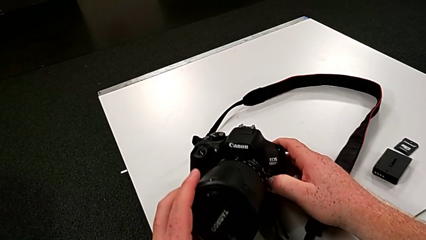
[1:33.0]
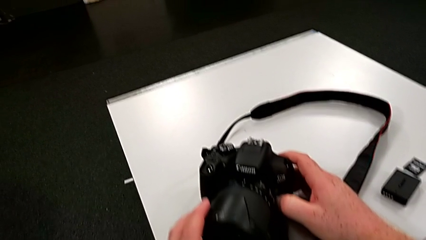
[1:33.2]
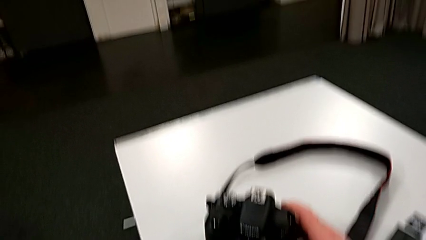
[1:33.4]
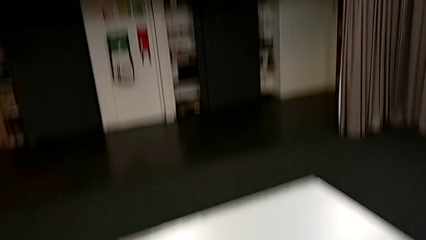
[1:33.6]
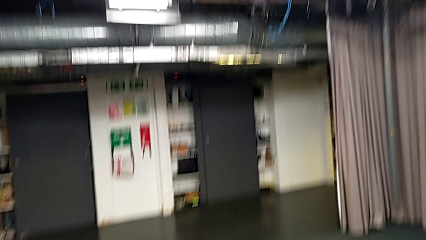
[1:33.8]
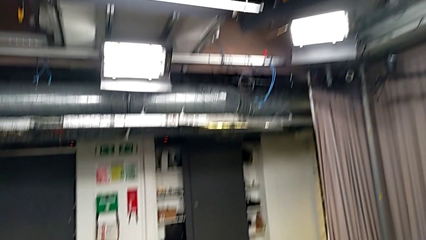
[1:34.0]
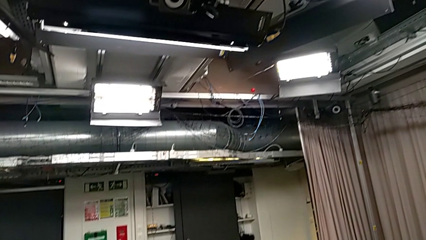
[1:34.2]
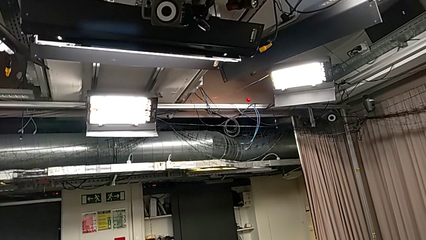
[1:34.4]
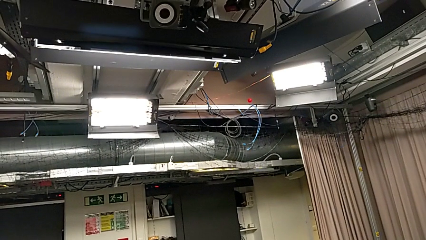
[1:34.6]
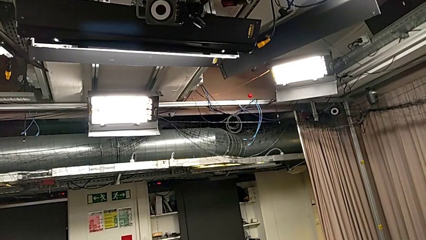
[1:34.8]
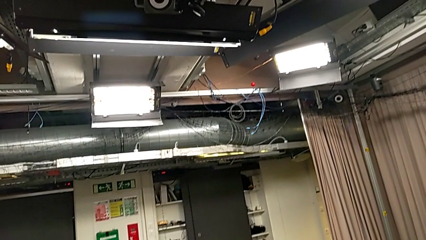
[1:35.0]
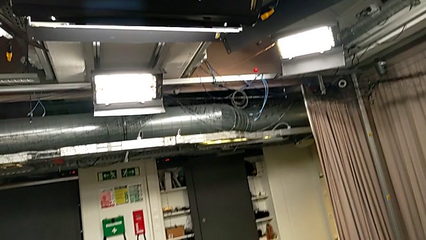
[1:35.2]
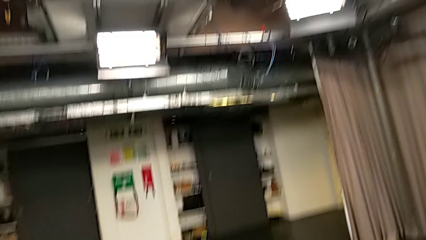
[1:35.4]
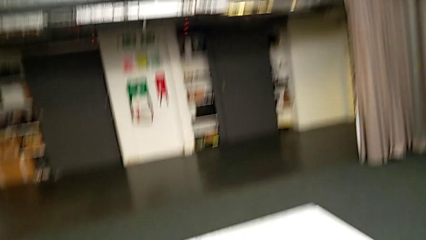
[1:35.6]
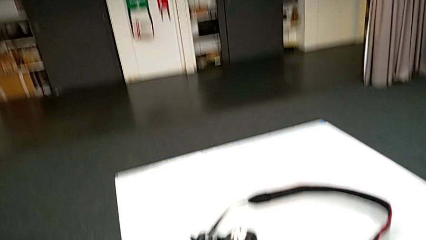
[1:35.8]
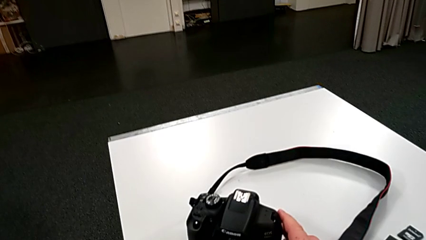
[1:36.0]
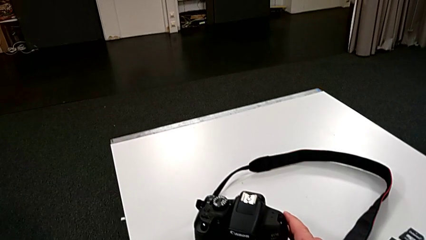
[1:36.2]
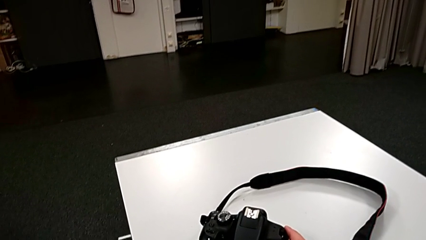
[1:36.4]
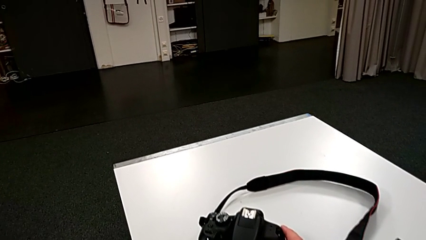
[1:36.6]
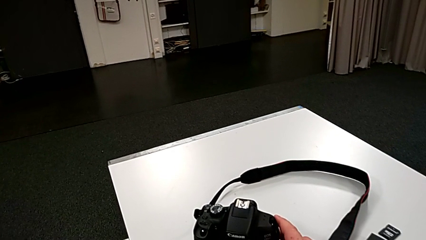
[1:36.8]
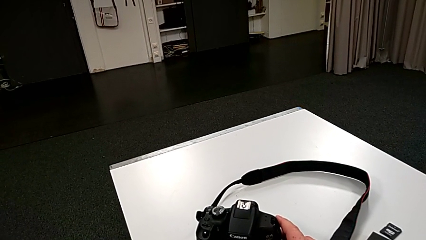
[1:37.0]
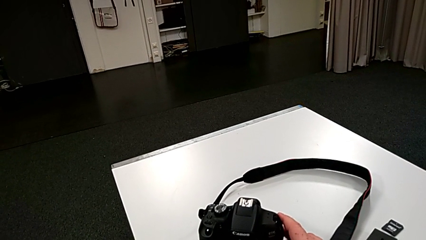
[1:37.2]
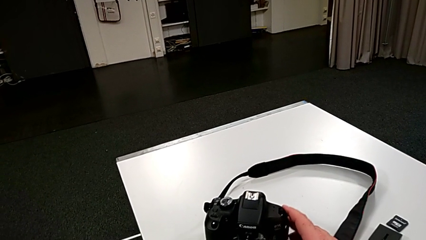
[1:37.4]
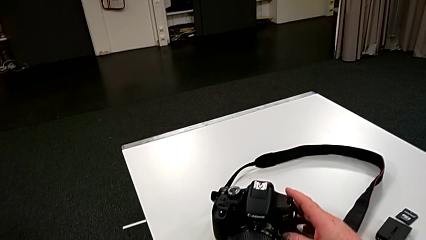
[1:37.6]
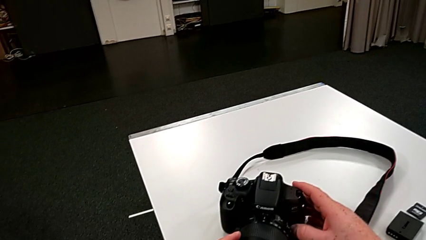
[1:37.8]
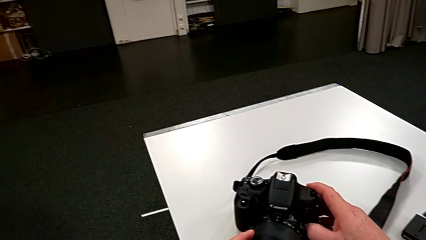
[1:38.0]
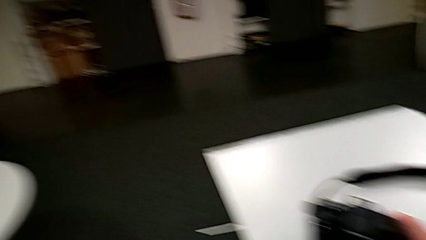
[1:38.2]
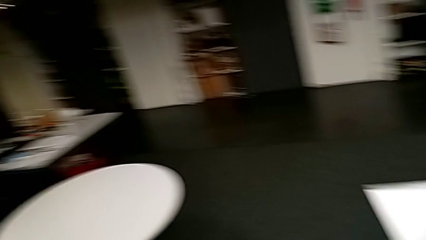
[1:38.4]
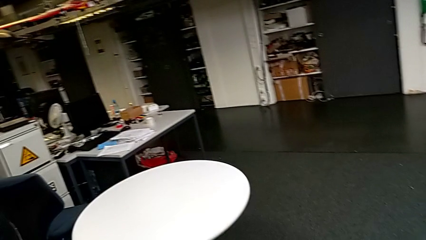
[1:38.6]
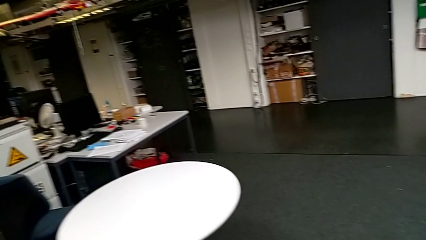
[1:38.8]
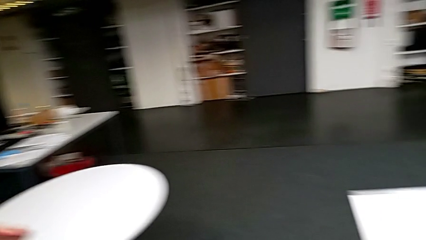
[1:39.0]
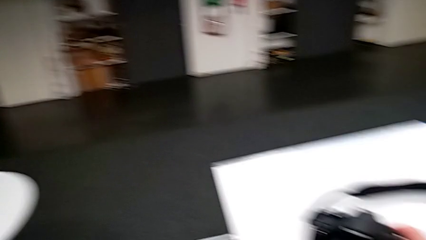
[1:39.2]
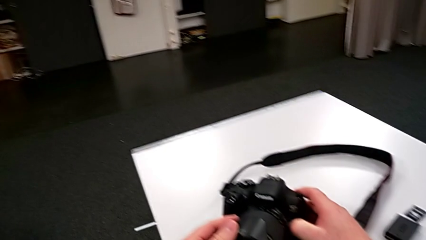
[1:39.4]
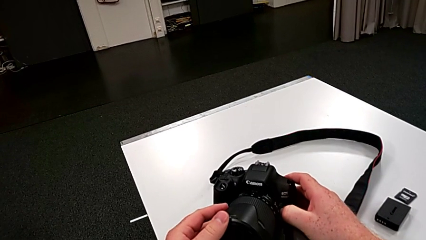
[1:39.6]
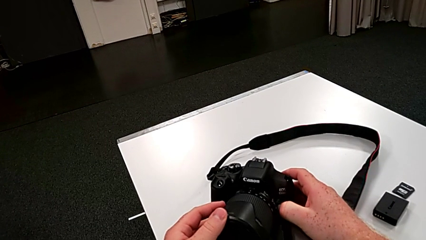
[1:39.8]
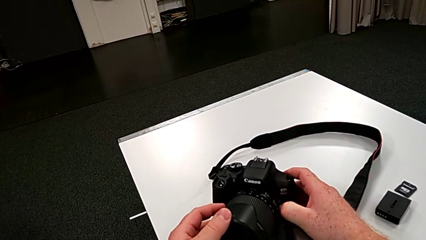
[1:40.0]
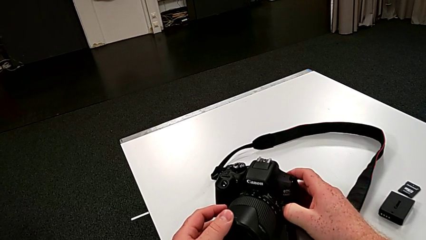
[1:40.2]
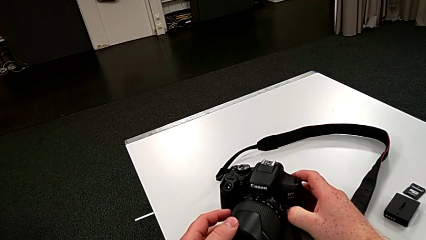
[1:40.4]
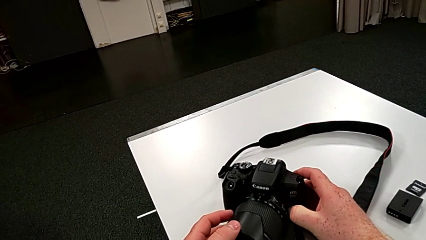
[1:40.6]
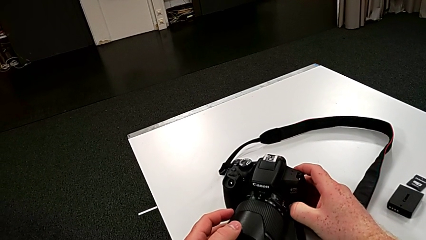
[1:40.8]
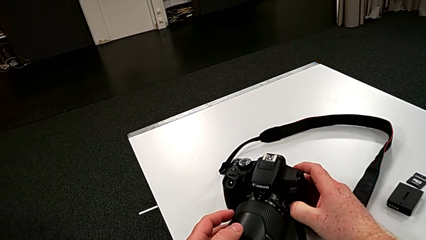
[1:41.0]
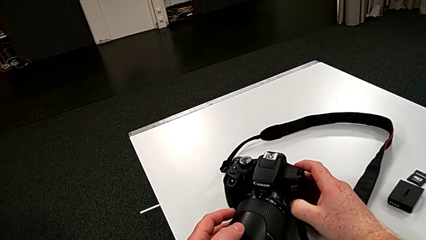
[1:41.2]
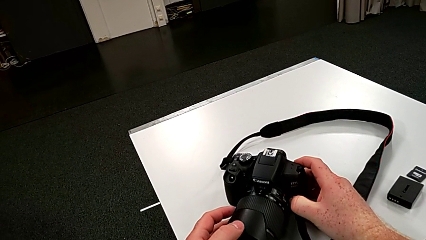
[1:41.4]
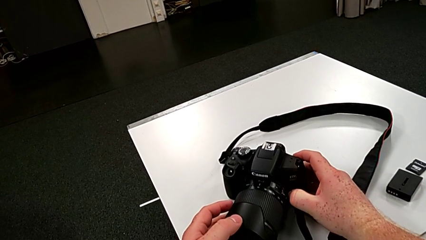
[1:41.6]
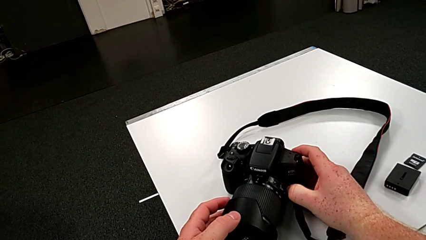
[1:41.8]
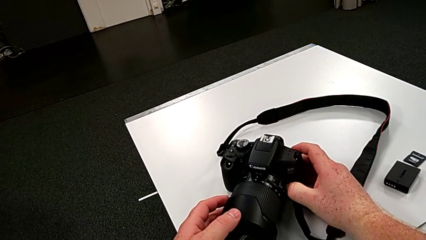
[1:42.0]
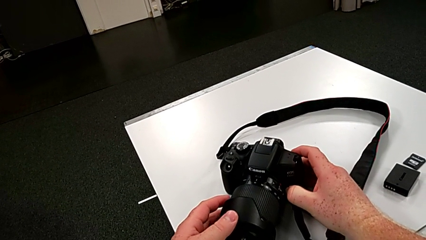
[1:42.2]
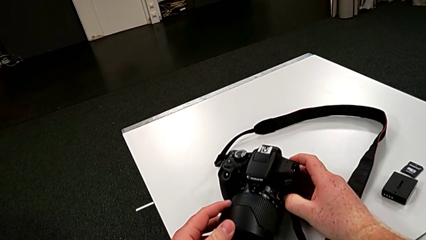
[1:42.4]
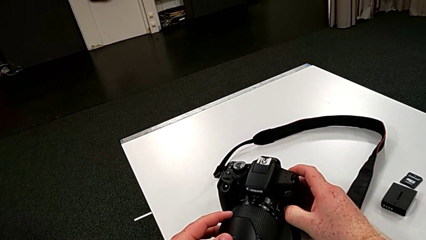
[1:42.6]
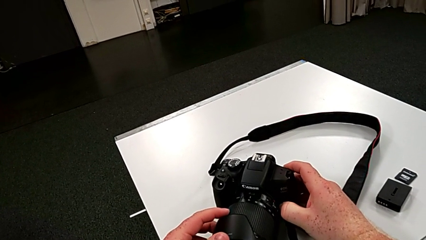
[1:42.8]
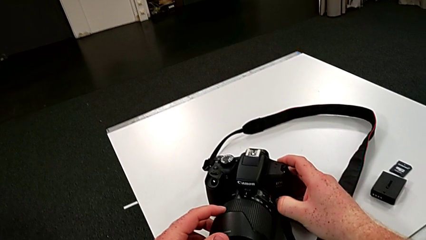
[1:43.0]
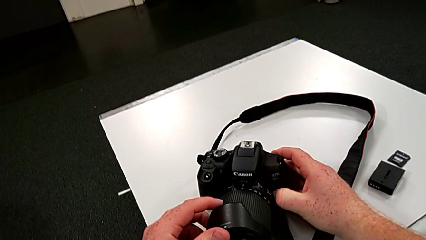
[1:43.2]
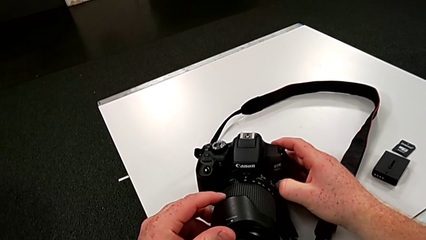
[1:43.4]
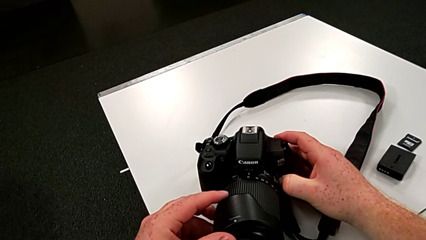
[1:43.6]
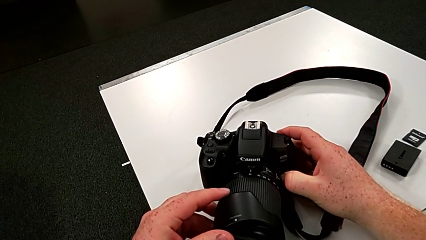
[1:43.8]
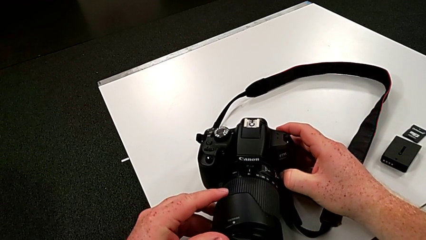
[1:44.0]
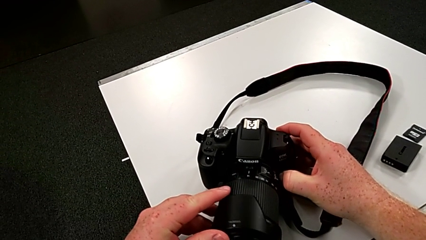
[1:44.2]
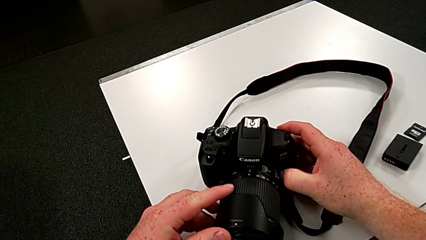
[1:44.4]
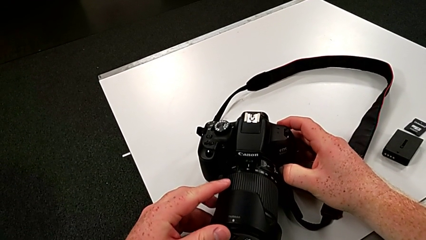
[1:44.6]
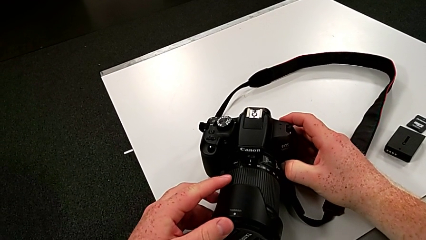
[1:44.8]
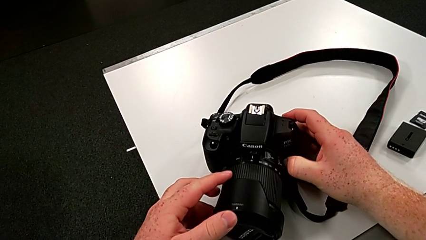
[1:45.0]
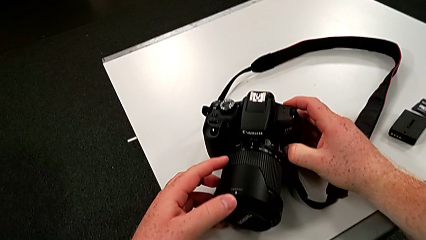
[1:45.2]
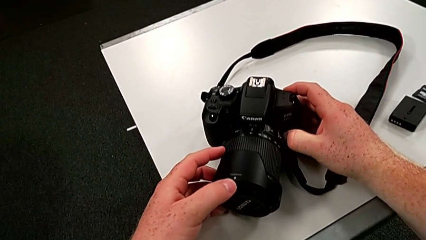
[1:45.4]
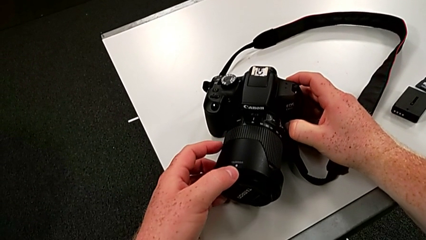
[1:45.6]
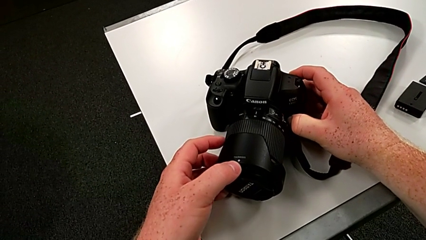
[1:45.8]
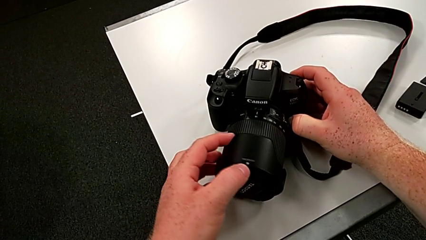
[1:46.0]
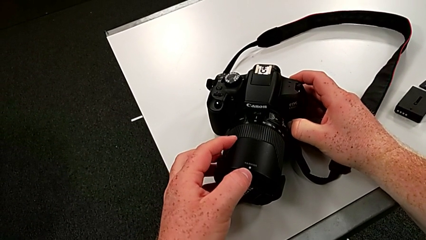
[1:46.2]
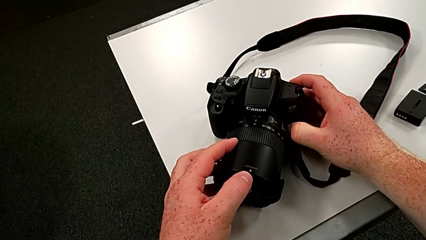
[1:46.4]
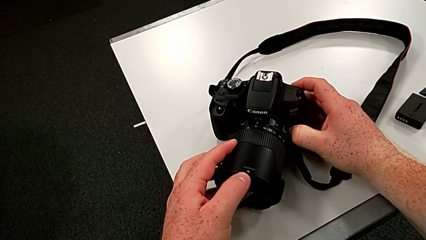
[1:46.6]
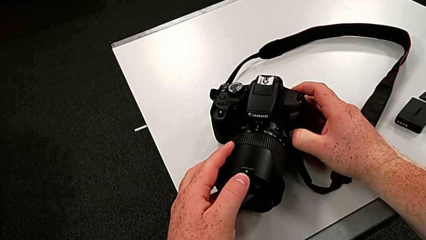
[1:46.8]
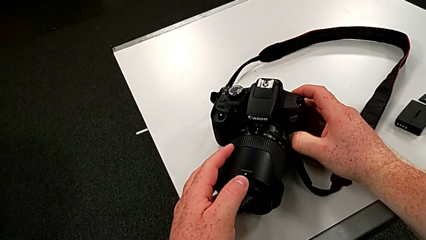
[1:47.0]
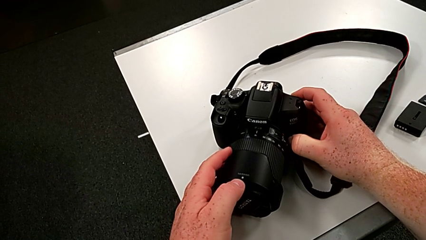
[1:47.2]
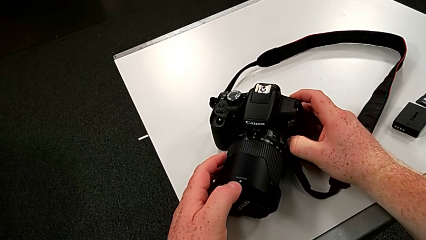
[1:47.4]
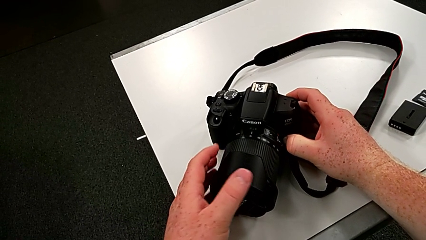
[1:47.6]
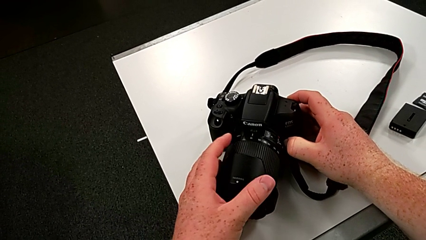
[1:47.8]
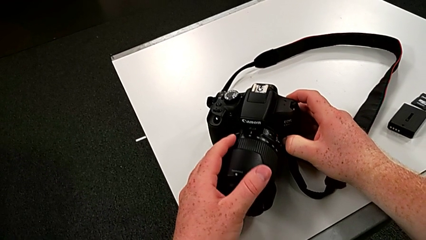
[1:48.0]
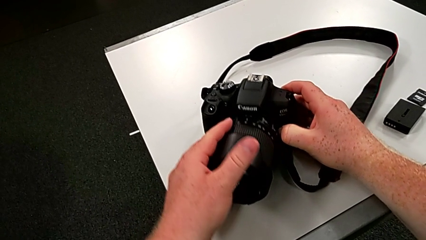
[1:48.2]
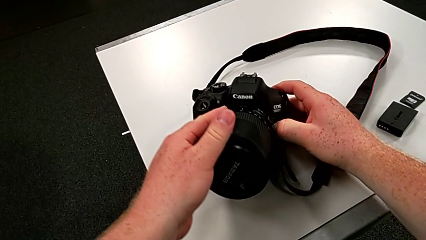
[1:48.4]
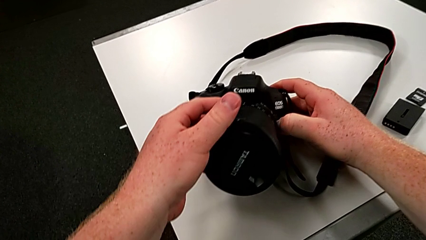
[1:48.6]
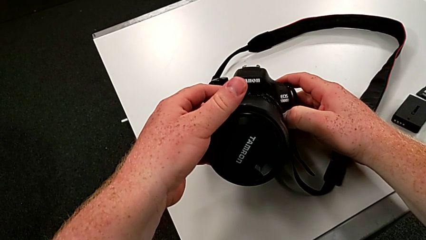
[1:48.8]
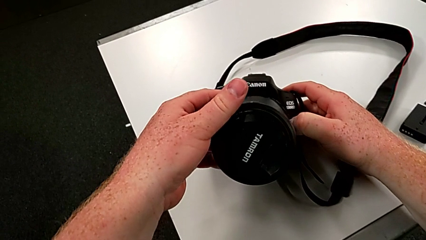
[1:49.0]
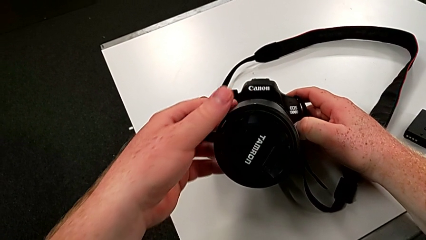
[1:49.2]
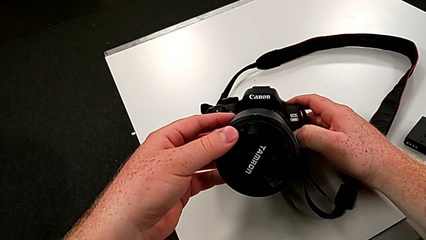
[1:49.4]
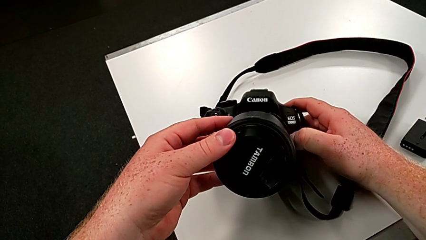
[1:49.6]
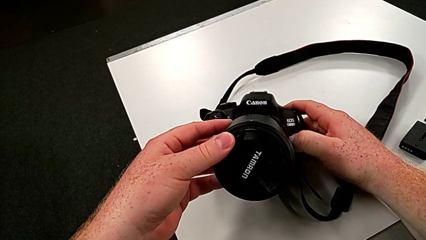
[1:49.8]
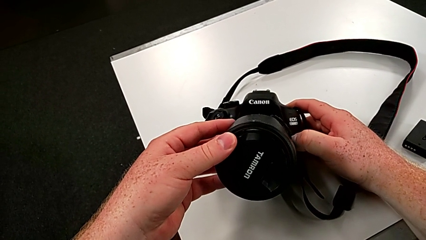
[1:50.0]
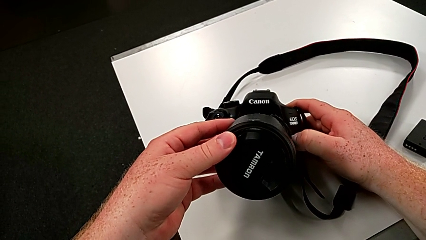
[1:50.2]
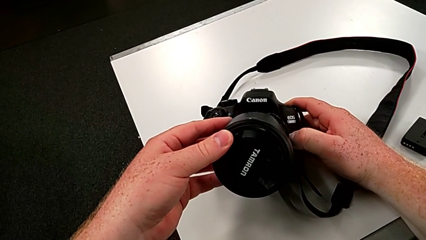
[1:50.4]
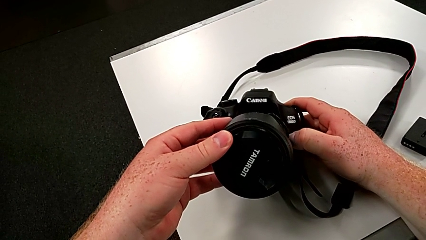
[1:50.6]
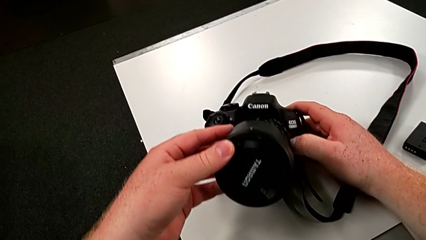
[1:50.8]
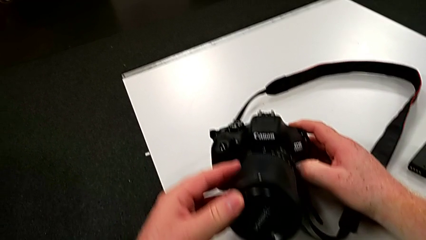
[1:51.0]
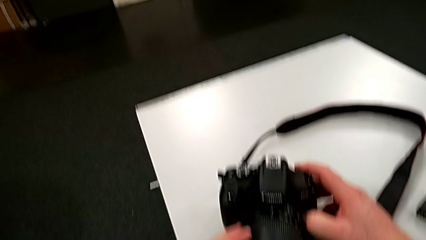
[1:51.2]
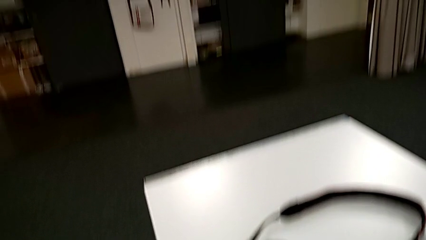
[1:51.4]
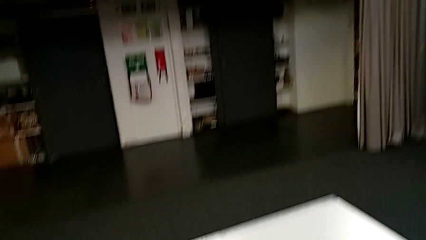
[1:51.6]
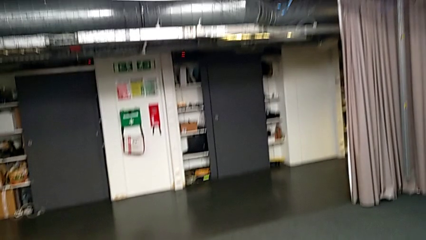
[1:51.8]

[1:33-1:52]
The camera wearer is touching the cover of the DSLR. They rotate the lens cover, flip the DSLR and wrongly touch it.
